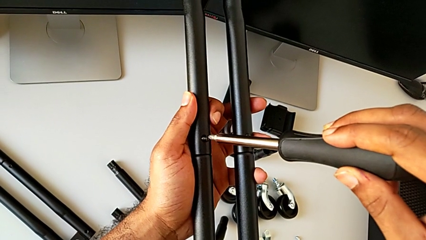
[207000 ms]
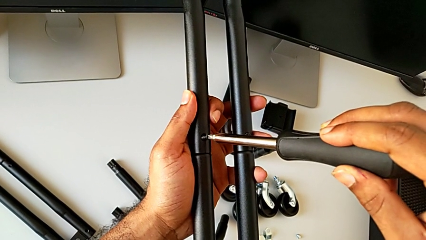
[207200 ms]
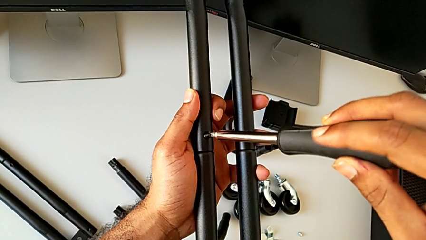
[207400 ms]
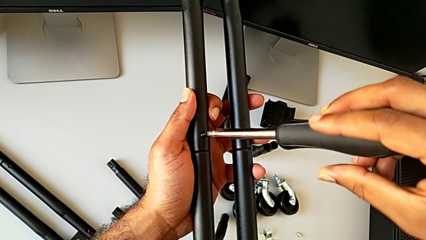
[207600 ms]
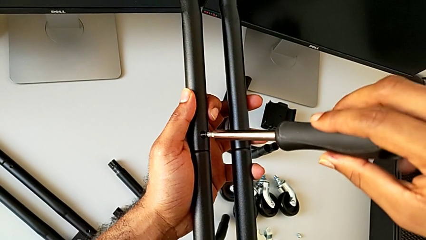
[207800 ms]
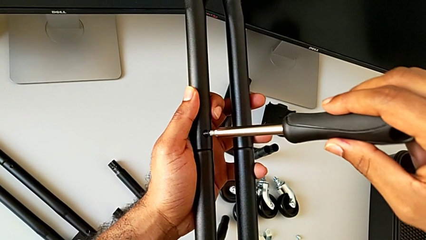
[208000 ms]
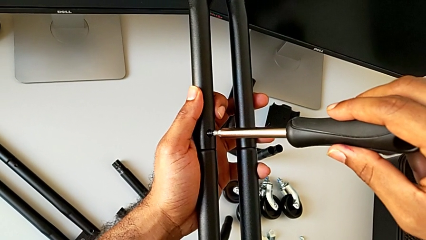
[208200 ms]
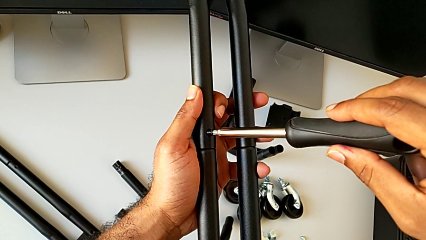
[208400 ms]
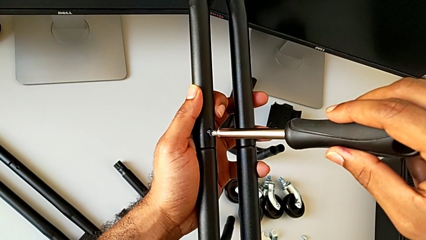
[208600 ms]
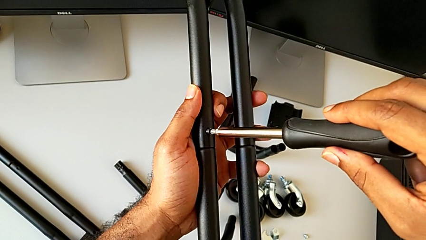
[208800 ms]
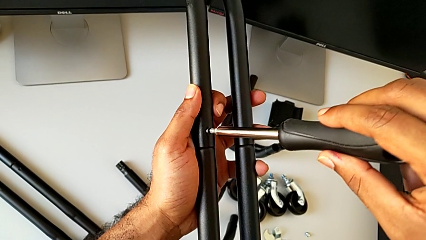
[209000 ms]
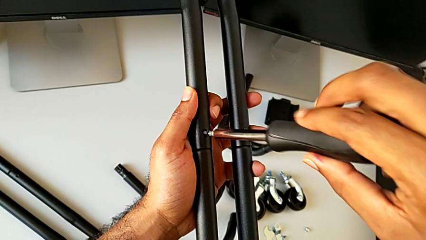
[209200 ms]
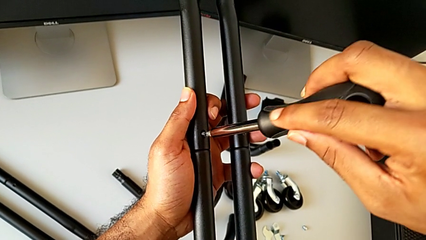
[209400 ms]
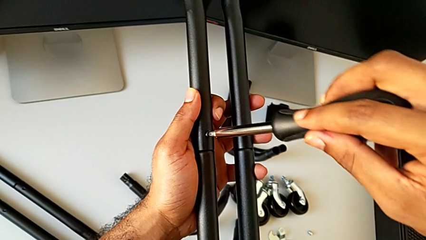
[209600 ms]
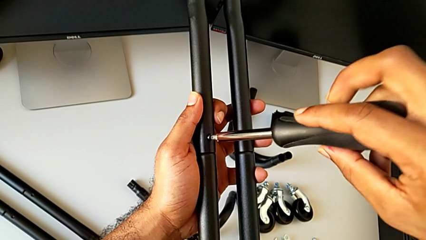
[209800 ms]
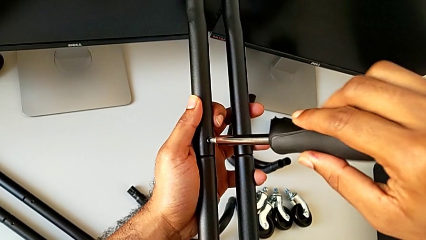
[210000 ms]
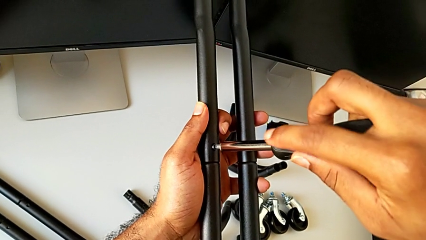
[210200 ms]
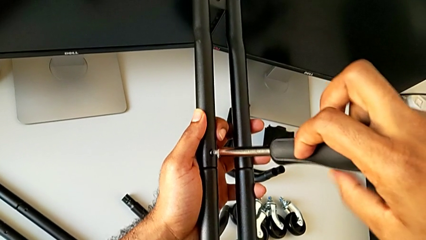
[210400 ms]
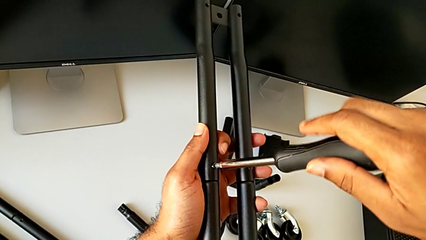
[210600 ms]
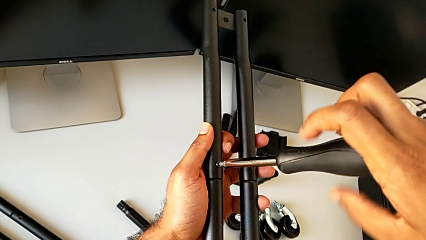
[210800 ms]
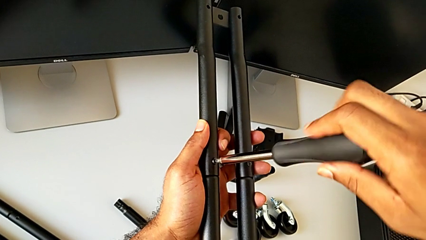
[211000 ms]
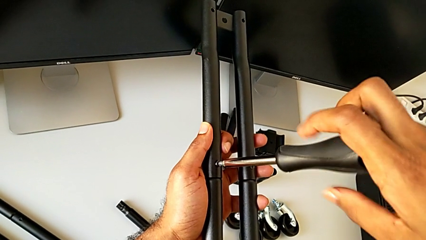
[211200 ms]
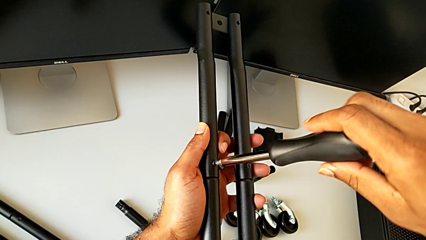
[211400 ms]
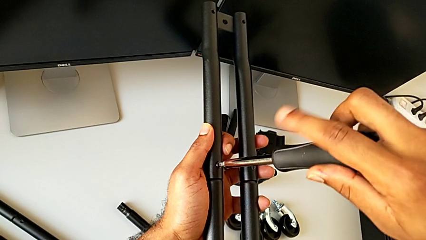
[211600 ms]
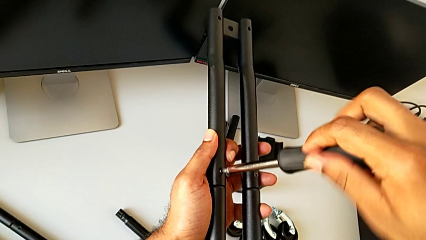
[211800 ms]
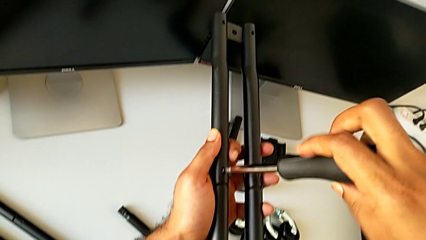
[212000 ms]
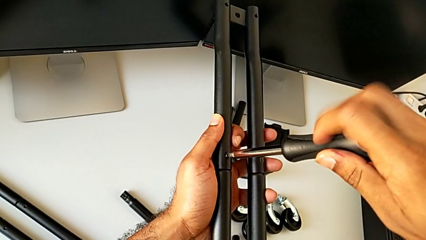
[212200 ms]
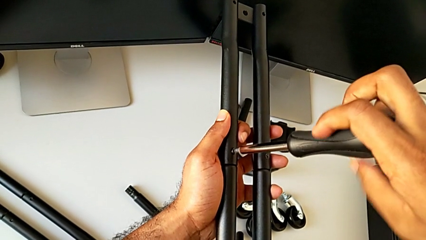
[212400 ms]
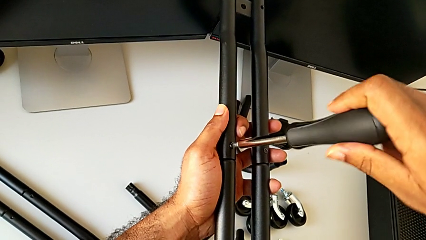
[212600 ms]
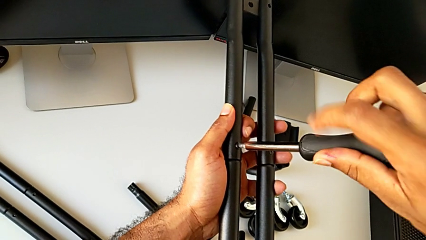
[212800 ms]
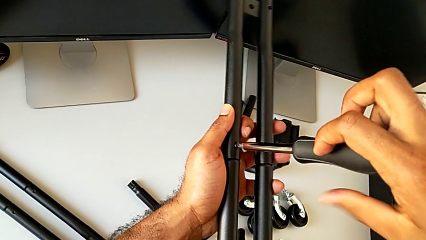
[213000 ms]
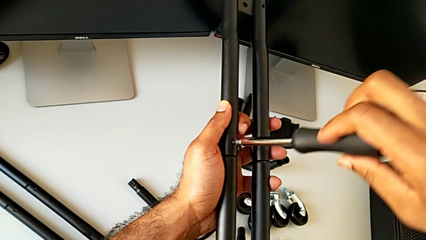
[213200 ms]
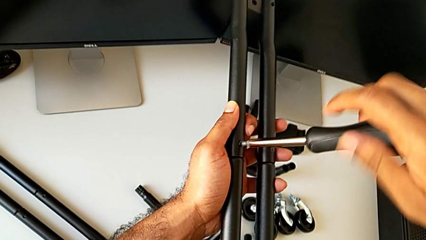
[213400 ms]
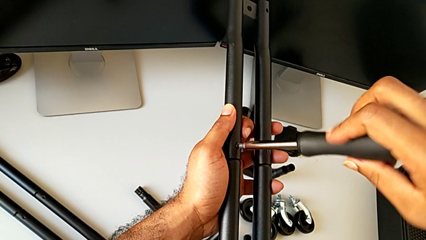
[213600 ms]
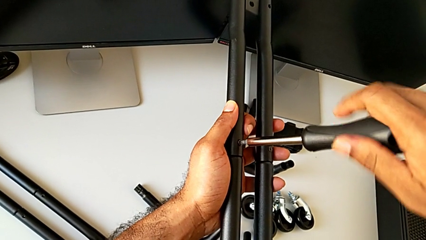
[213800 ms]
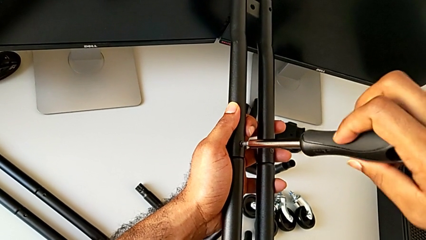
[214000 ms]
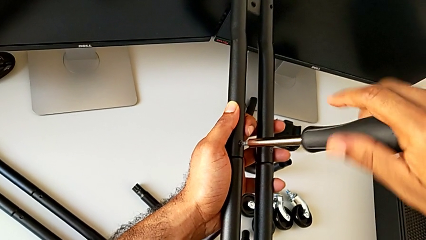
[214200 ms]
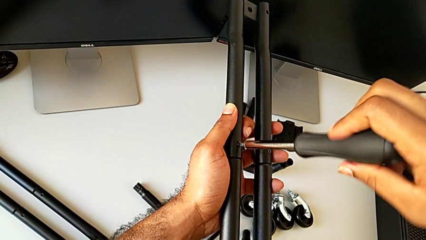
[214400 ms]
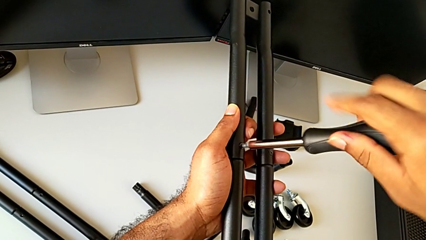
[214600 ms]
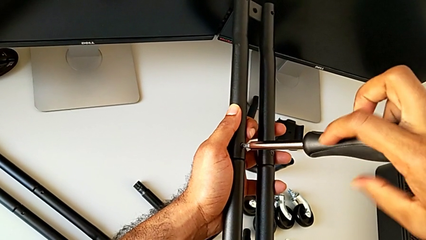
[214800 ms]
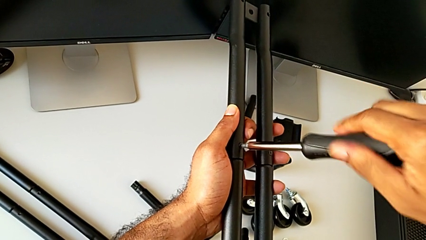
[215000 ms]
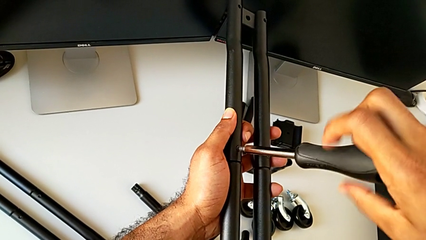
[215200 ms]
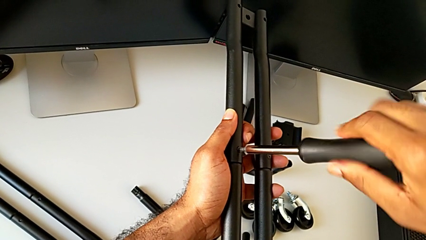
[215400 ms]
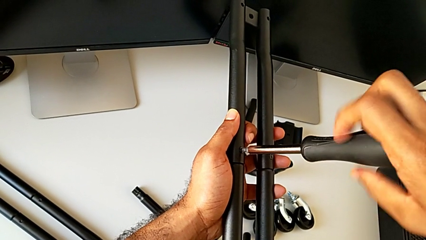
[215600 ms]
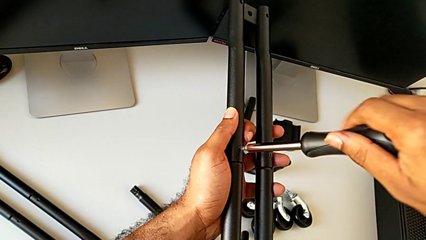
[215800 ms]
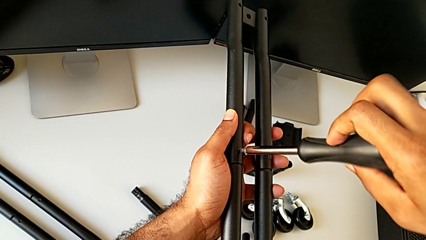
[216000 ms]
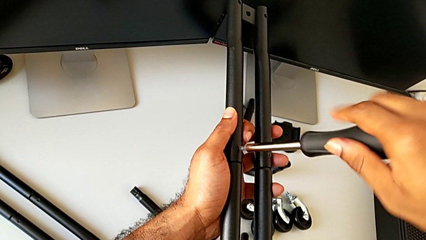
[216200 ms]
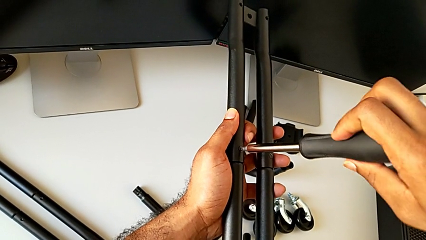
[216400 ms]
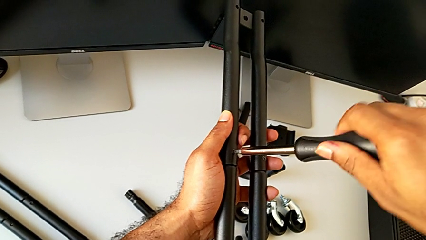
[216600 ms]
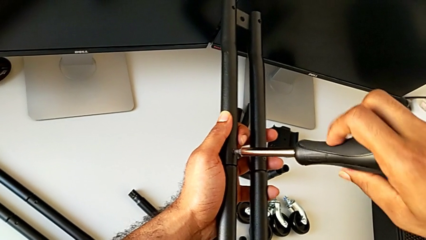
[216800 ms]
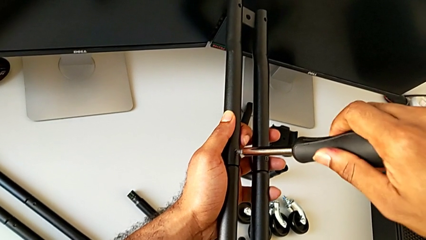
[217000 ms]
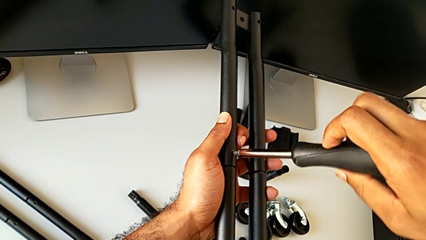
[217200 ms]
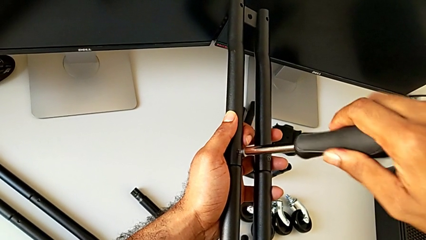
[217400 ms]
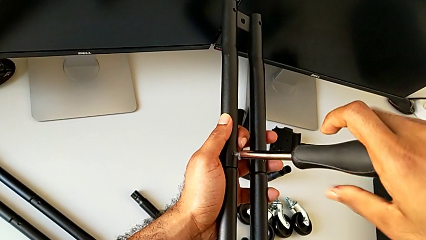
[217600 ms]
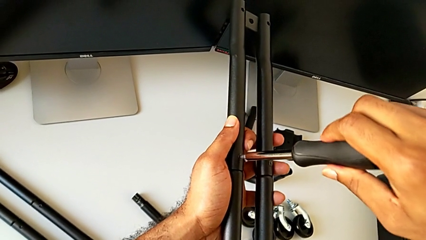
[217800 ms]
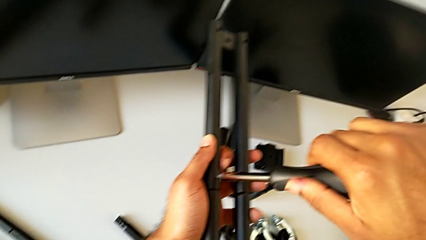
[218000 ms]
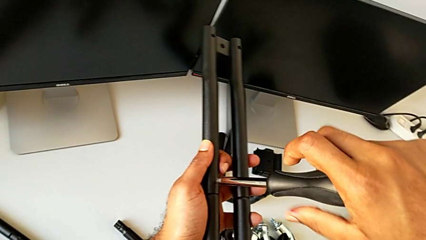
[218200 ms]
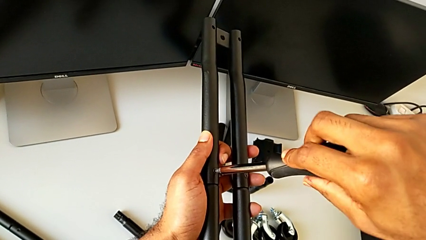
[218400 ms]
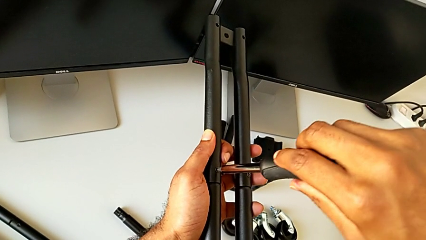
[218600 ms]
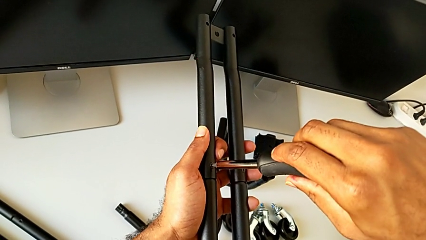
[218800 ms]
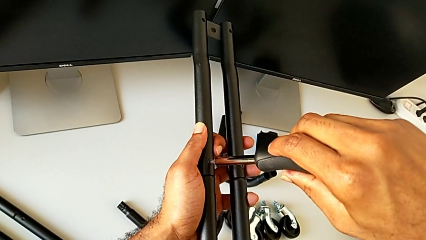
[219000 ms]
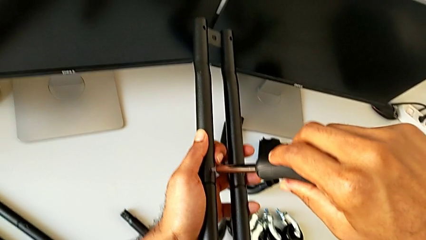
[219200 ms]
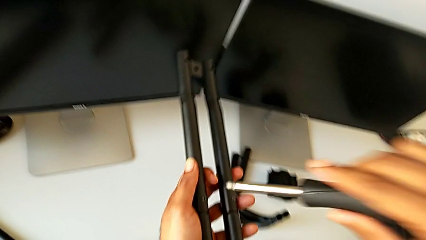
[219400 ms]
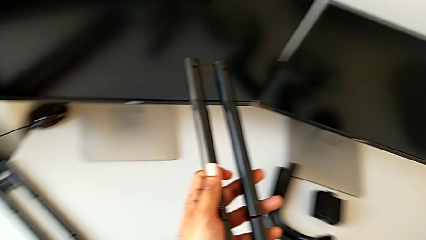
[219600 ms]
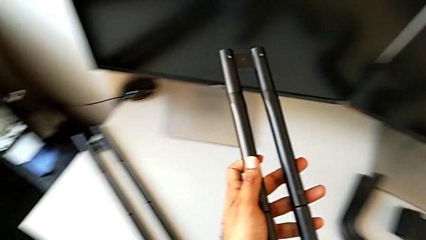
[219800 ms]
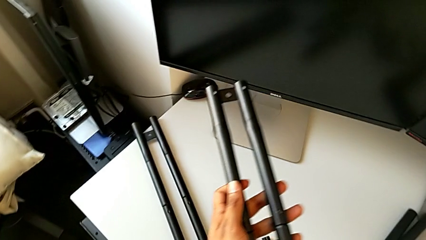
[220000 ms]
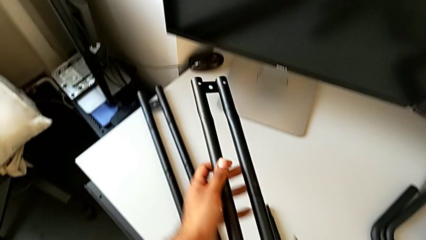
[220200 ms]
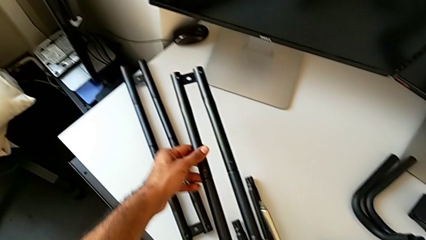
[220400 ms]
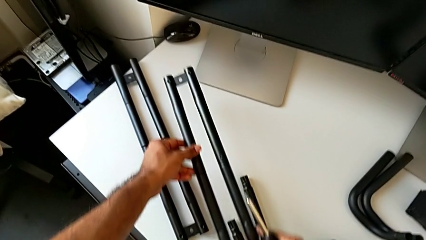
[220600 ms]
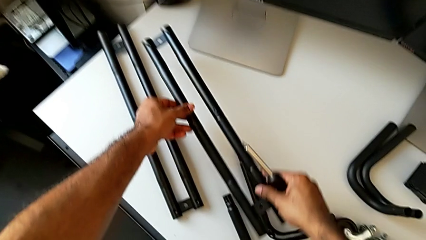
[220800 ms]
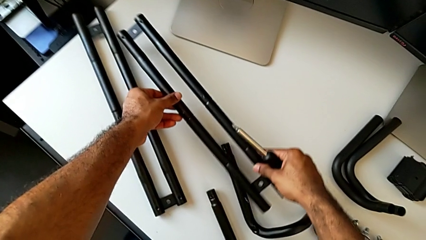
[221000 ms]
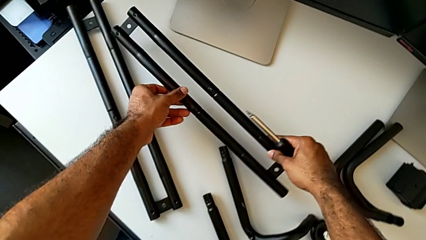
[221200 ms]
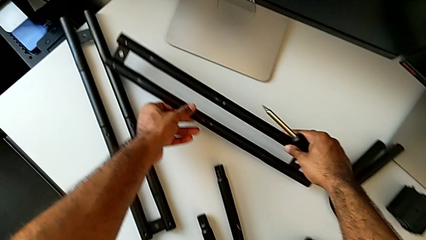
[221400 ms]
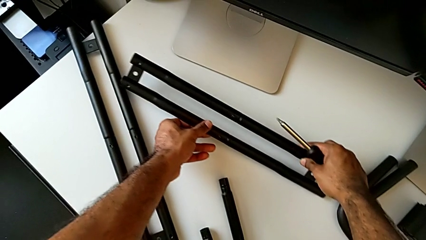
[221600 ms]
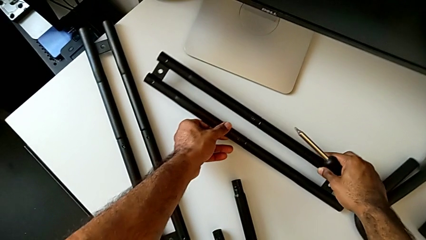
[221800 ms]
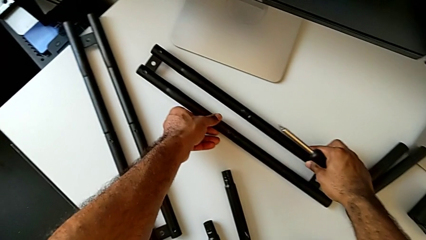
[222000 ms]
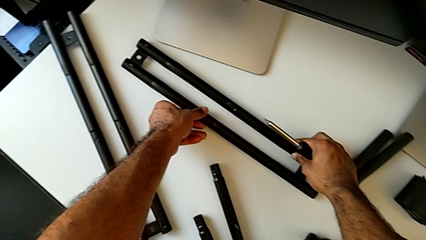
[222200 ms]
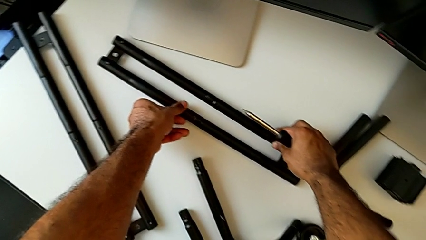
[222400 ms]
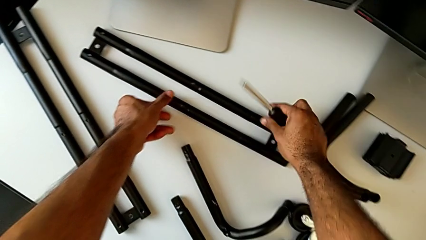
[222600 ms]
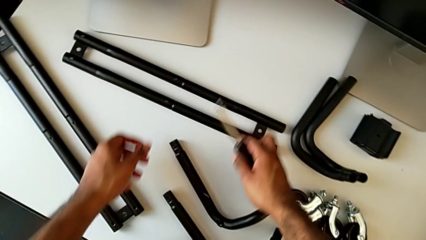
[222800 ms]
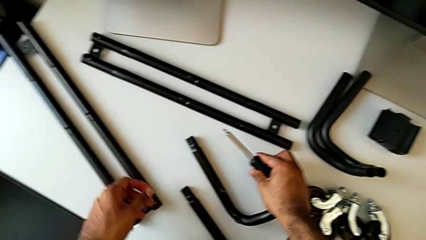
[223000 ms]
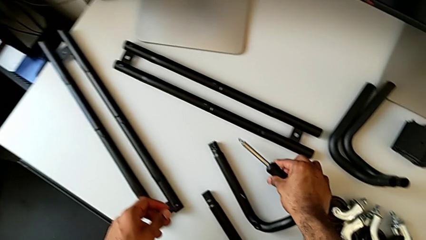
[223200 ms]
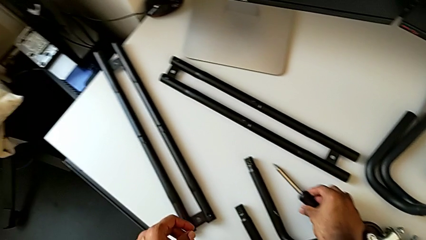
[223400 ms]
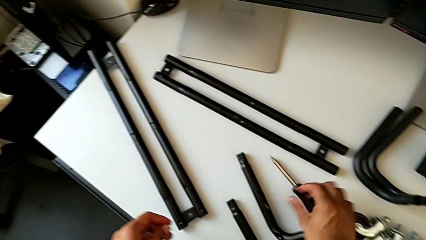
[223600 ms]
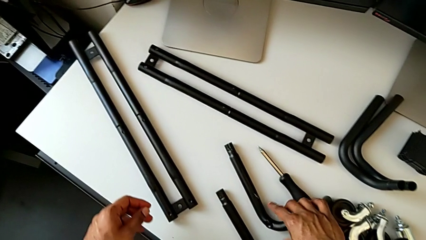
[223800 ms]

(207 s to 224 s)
The camera wearer is attaching the second side bars. They keep screwing the second screw, disassemble the screwdriver, place the second leg and place the screwdriver.
